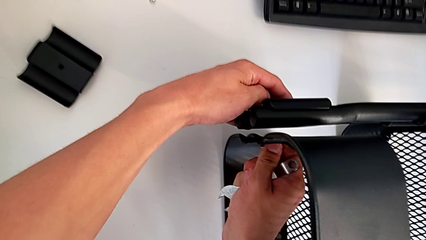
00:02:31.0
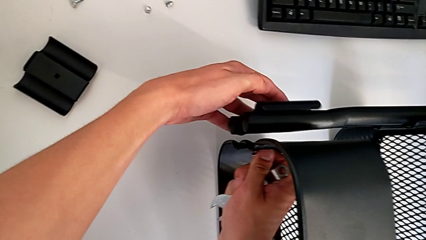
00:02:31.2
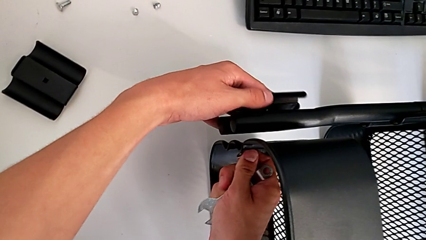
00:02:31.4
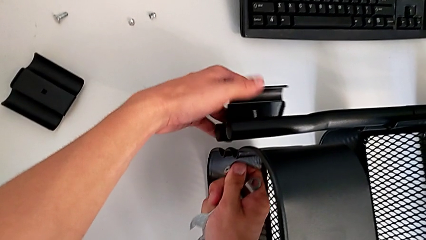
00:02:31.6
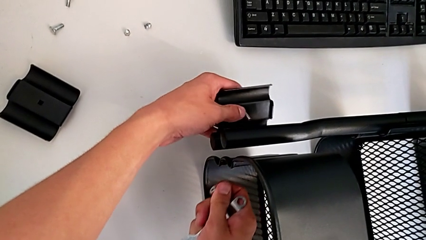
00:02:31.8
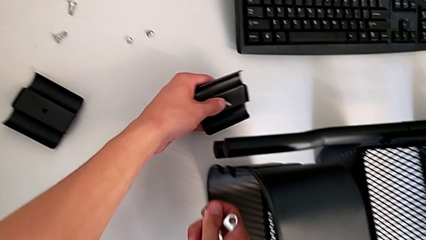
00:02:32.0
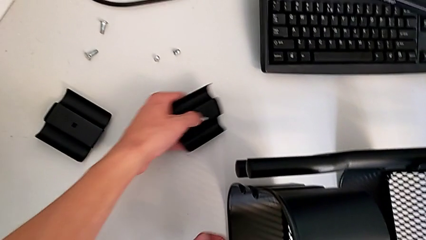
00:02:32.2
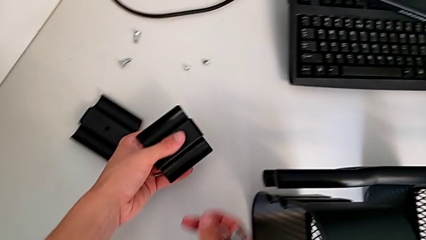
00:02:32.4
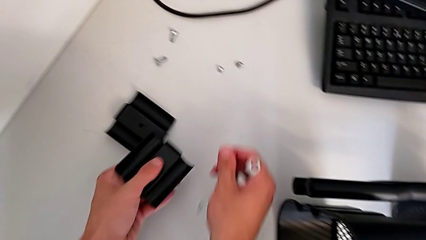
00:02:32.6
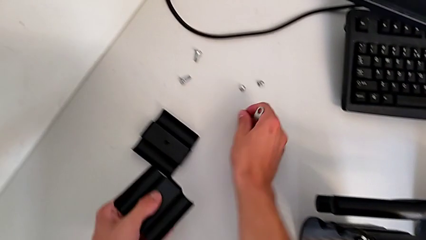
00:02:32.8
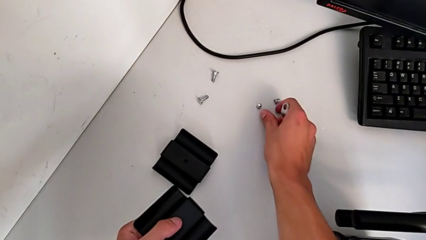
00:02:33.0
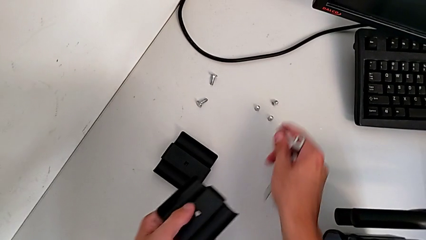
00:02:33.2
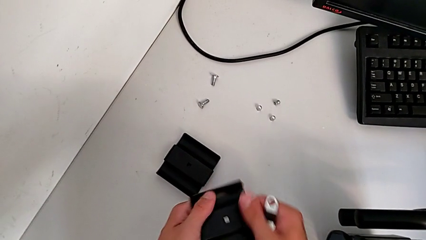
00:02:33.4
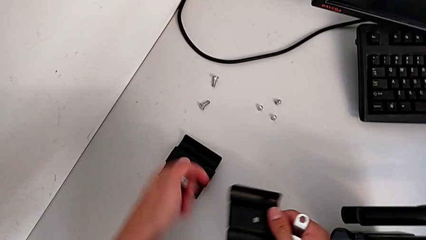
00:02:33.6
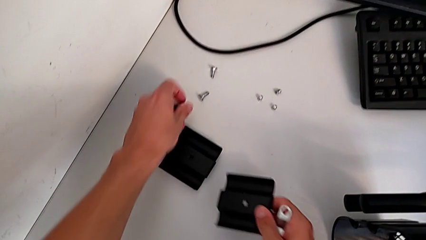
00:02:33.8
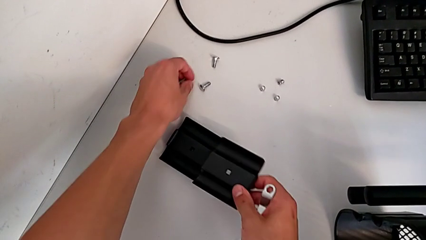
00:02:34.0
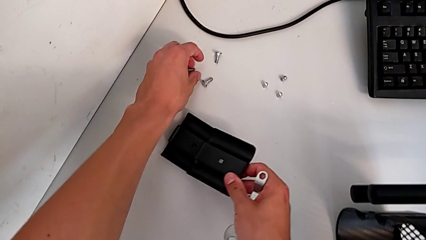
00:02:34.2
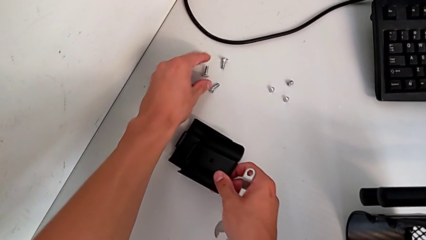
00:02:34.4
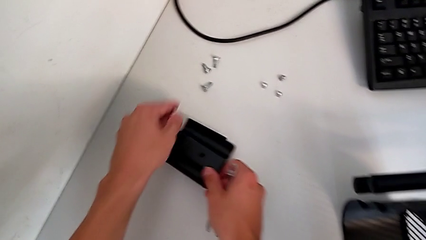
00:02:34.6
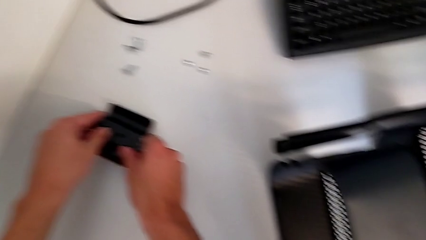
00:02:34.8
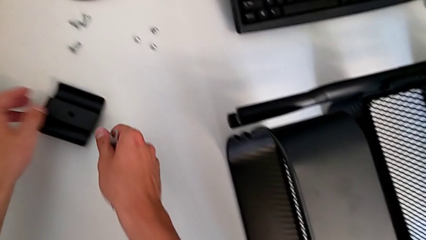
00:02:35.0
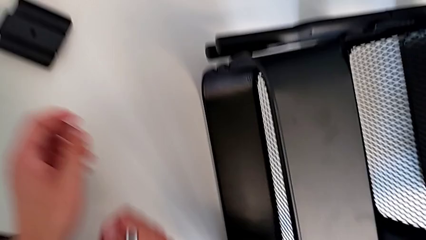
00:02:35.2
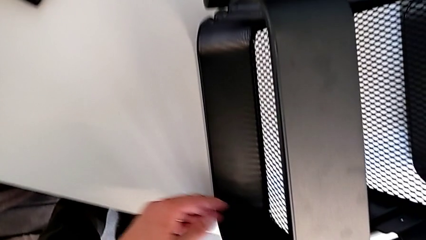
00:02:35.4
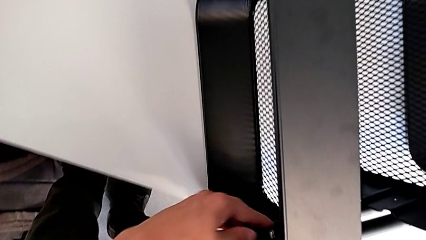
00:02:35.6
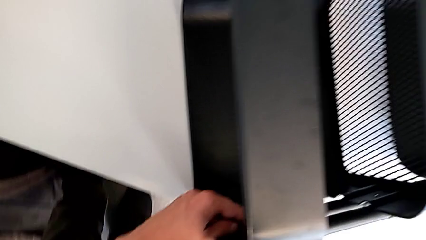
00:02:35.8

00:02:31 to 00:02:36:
The camera wearer is unscrewing the two bolts of the middle tray and one bolt of the top tray. They disassemble the bracket, withdraw it, place the screw and place the bracket.

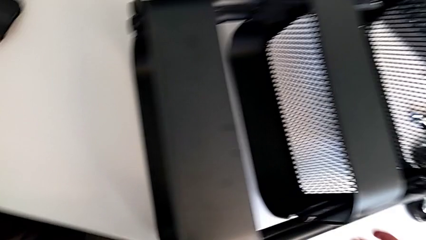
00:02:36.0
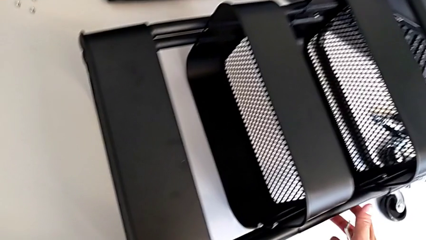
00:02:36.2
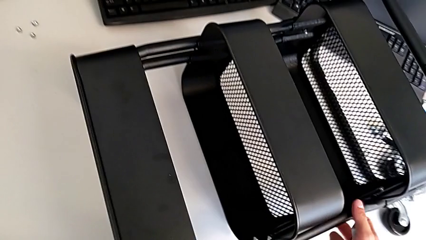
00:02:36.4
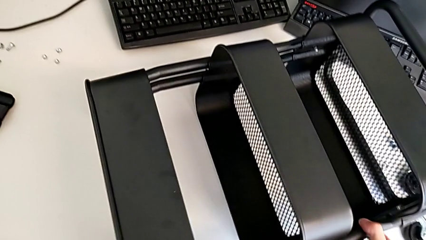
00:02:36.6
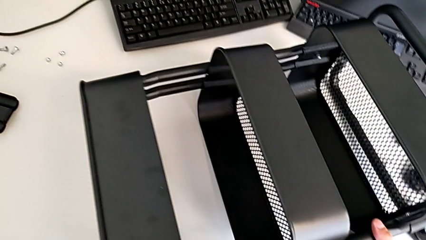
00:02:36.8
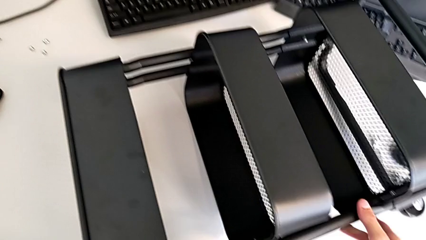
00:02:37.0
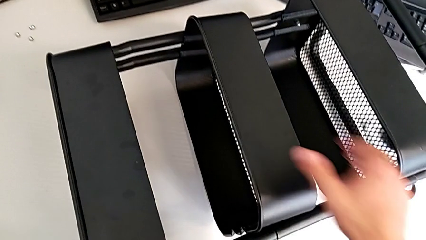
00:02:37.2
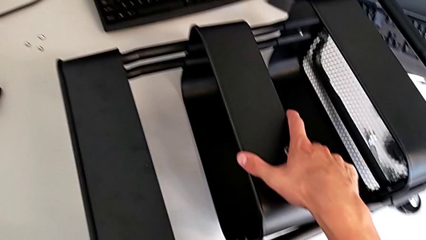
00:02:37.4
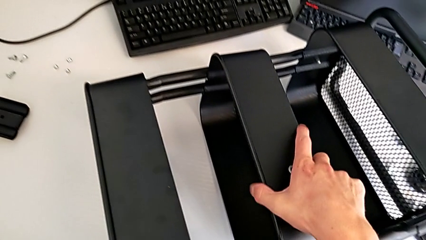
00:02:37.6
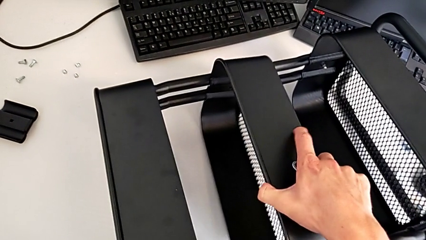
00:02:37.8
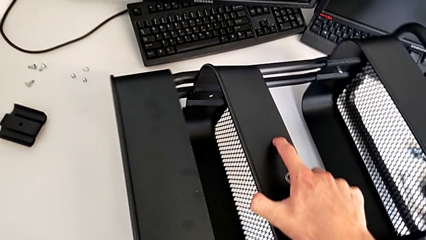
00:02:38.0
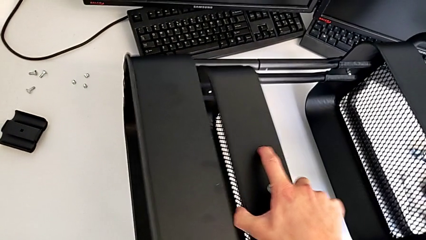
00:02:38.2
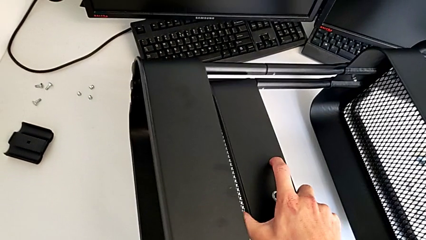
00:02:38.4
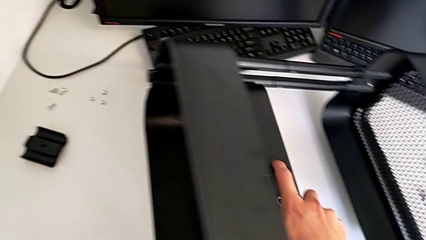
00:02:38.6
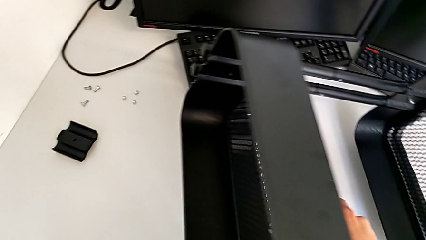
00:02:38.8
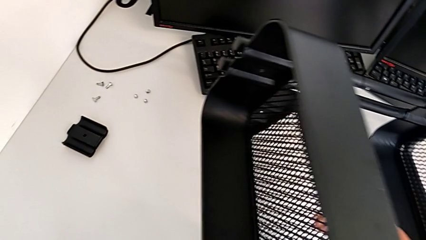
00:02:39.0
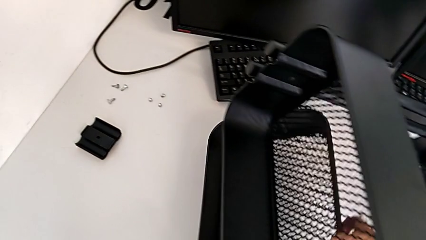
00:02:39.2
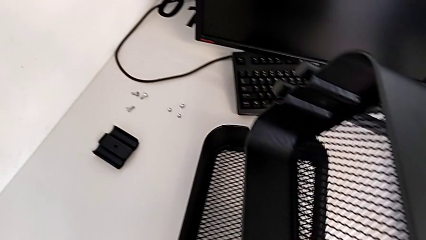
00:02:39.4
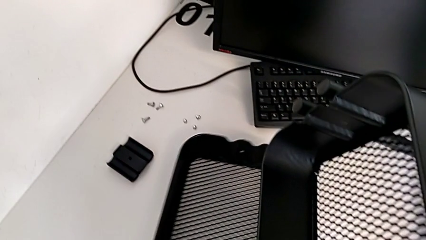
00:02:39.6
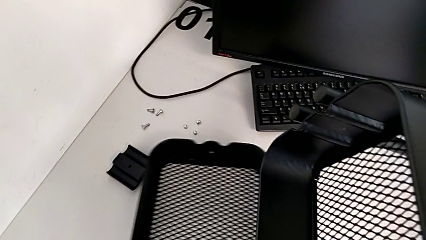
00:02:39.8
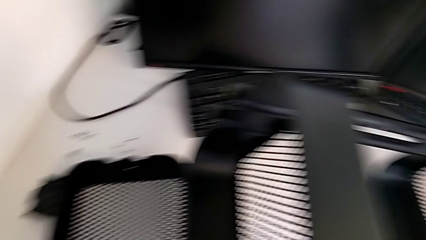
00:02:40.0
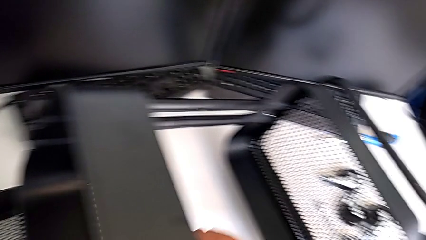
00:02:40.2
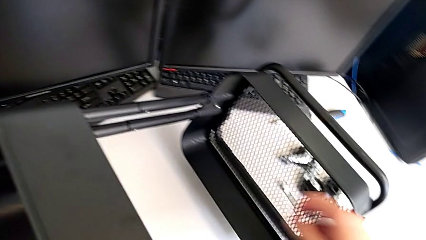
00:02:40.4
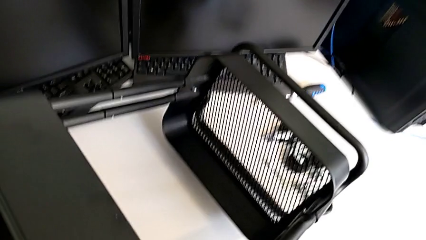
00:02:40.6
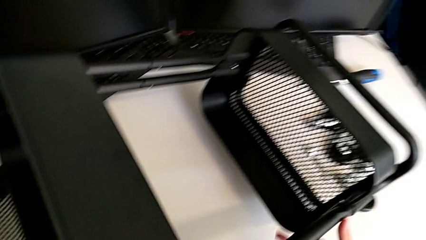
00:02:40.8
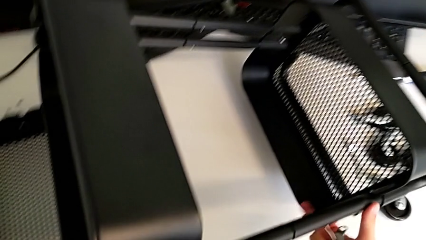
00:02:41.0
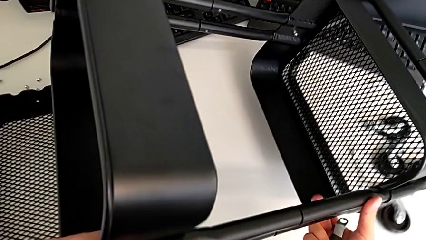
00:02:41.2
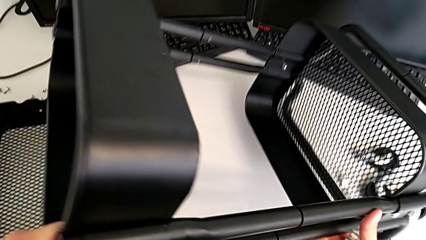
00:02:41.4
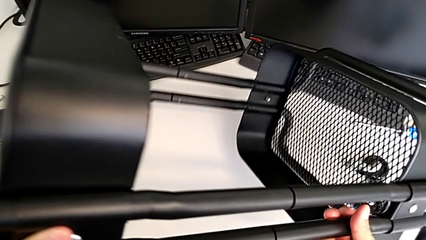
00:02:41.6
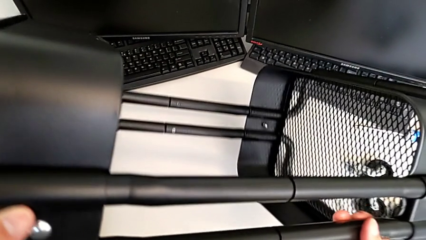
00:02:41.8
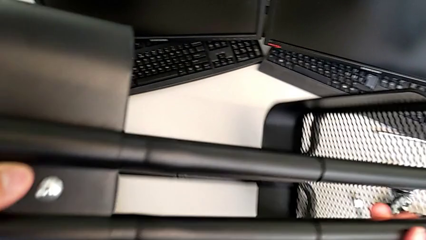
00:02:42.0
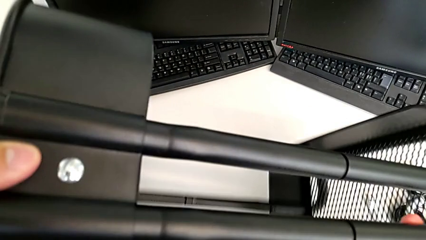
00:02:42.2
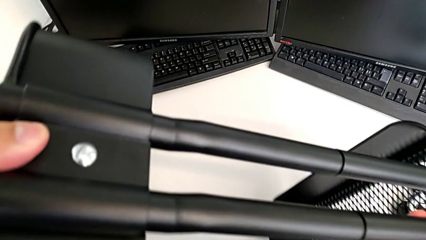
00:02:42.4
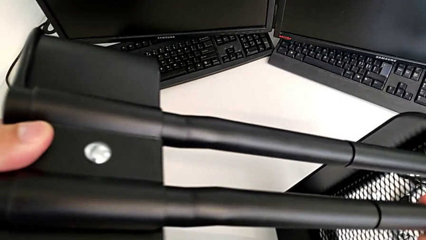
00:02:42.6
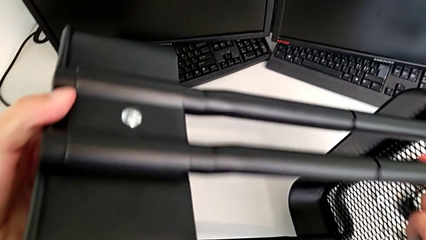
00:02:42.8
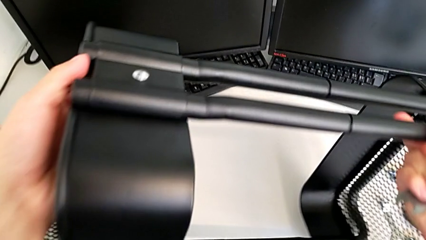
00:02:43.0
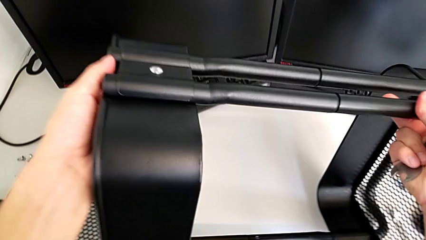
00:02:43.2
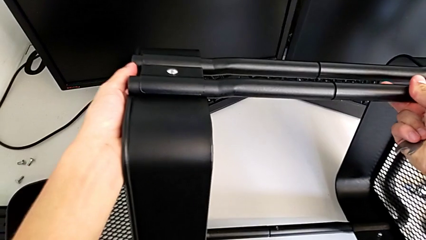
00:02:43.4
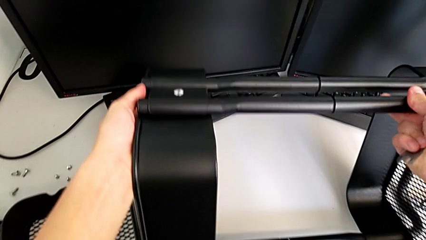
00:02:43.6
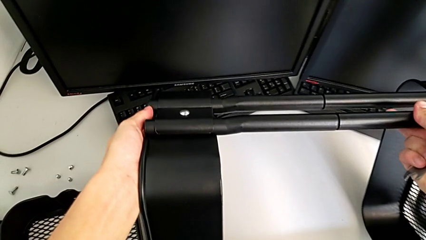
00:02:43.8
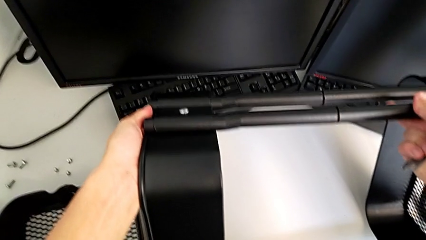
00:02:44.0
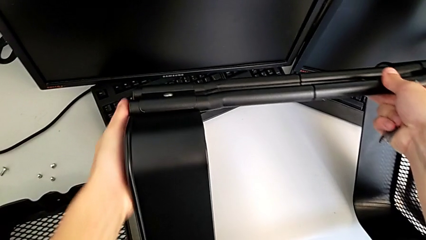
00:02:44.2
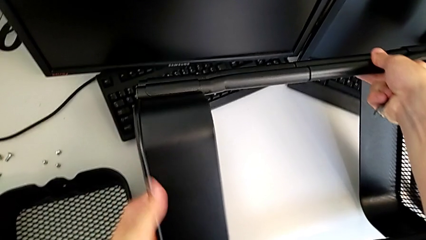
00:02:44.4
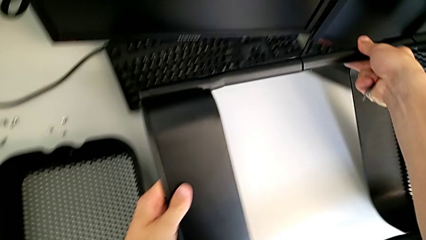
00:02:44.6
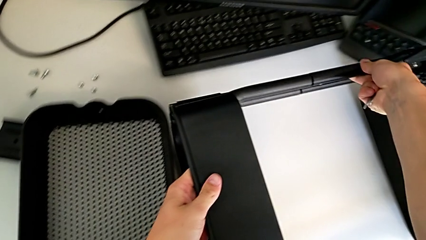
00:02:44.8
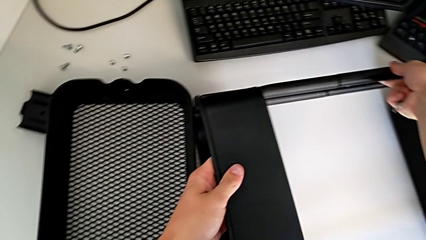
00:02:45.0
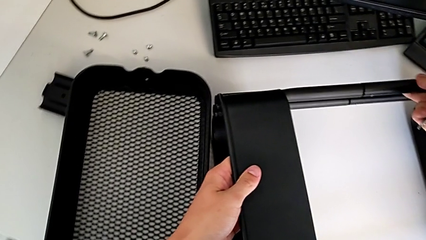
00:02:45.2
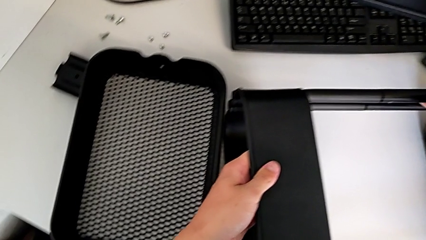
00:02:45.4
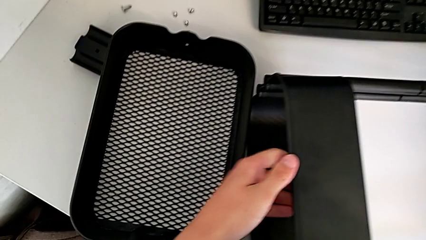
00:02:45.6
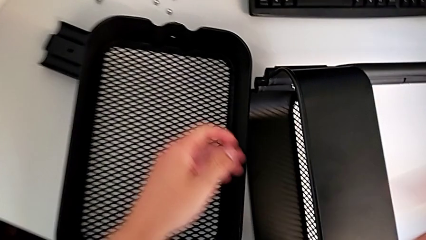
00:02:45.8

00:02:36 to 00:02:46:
The camera wearer disassembles the middle tray. They grab the middle grid tray, disassemble it and rotate the utility cart.

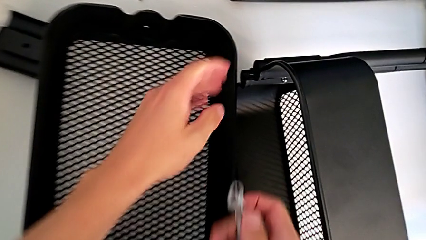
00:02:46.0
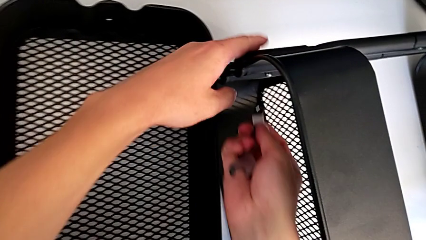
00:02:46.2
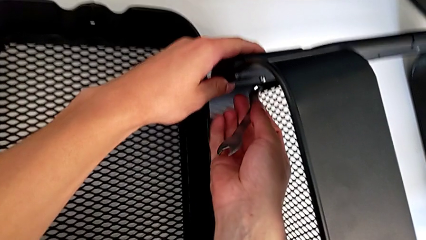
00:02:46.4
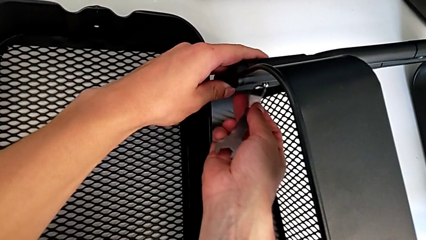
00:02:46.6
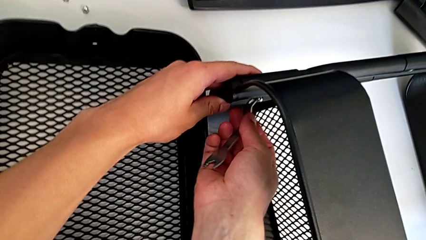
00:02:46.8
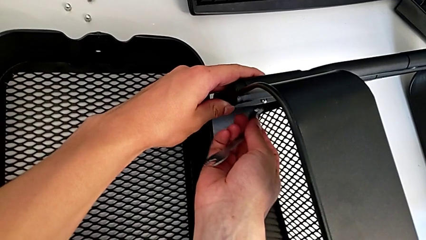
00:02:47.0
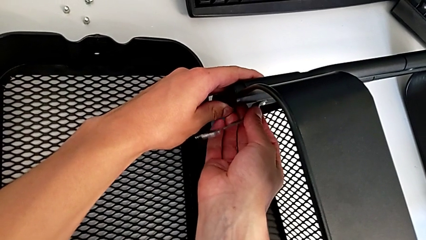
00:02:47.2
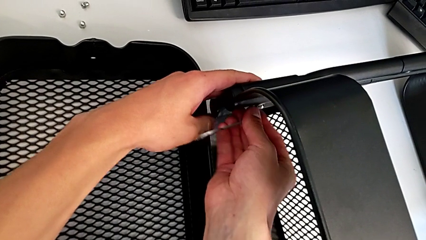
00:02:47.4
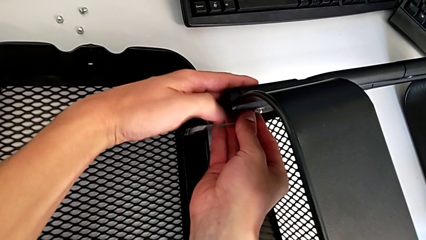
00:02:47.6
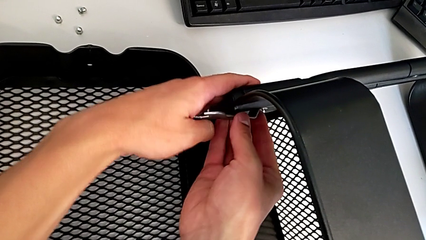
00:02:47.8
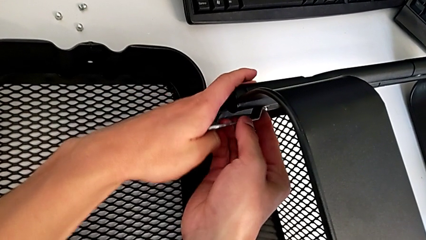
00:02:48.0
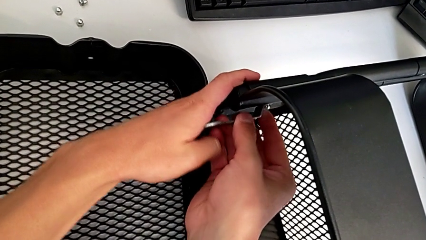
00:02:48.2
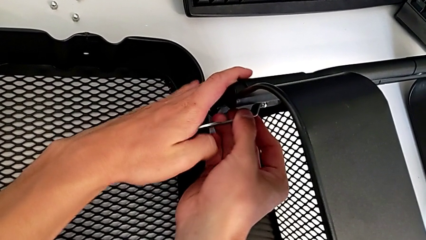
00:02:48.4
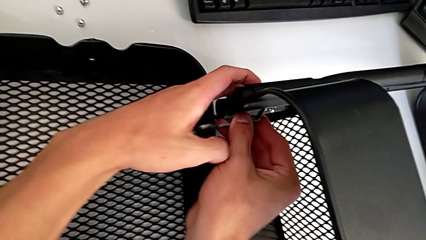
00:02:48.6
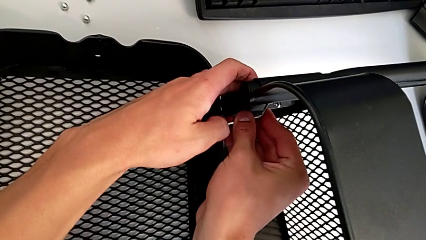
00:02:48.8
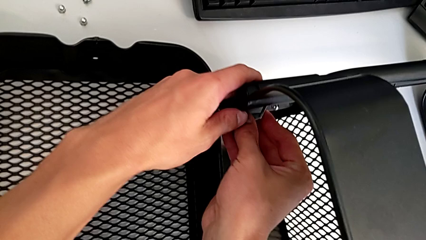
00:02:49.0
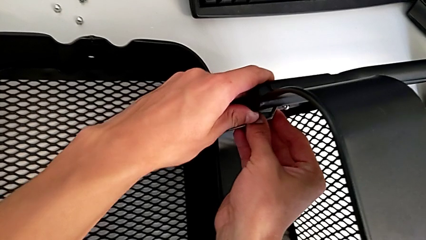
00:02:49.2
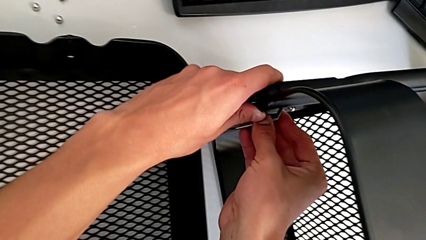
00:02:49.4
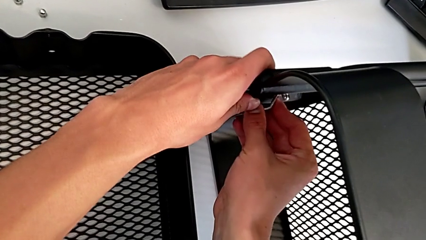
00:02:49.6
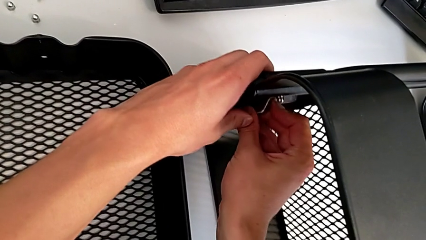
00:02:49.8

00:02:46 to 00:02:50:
The camera wearer is disassembling the top tray. They insert the hexagonal wrench and begin to unscrew the bolt.
